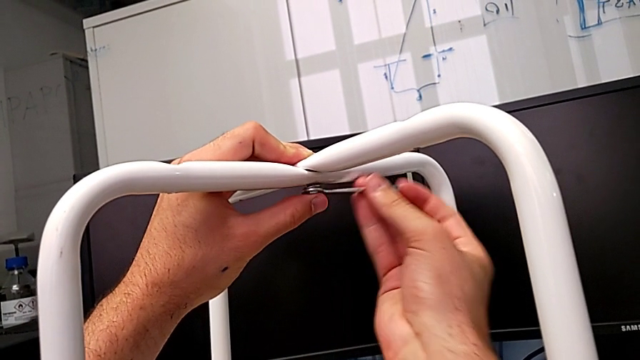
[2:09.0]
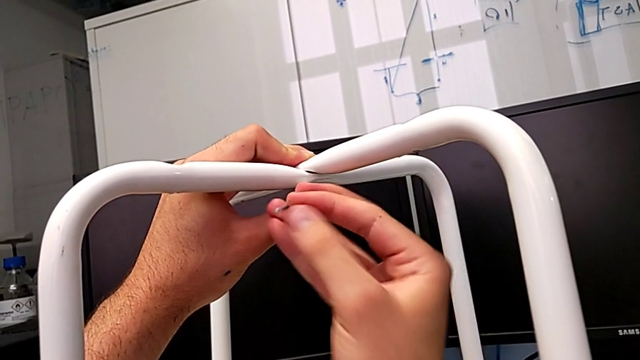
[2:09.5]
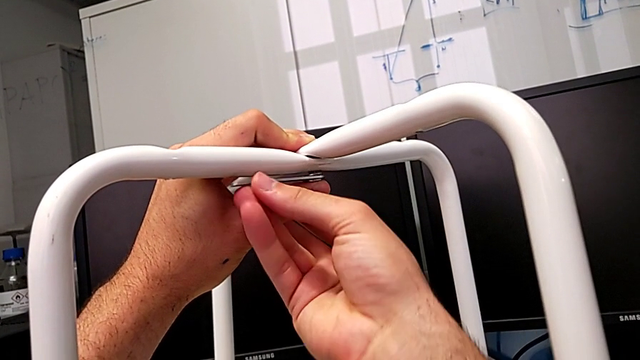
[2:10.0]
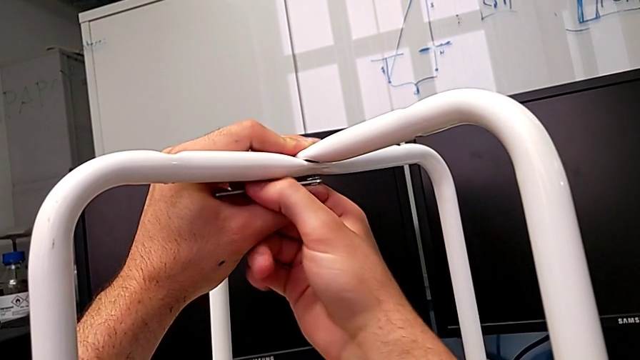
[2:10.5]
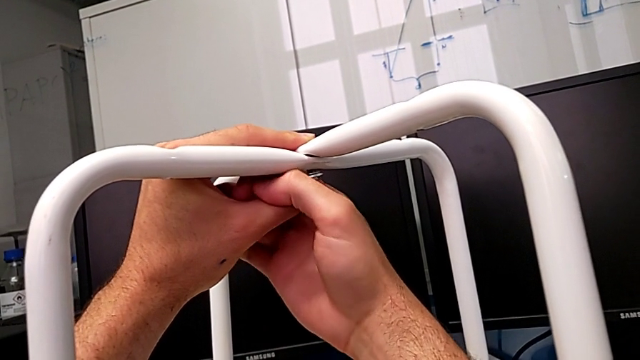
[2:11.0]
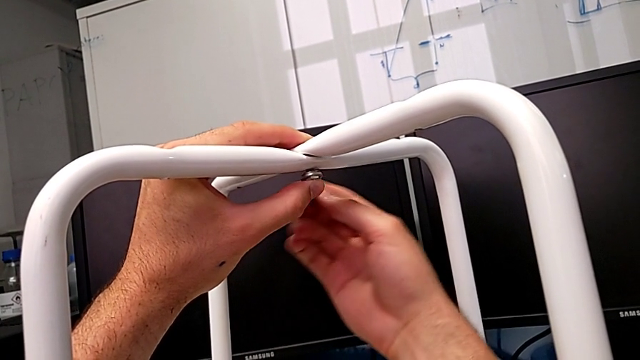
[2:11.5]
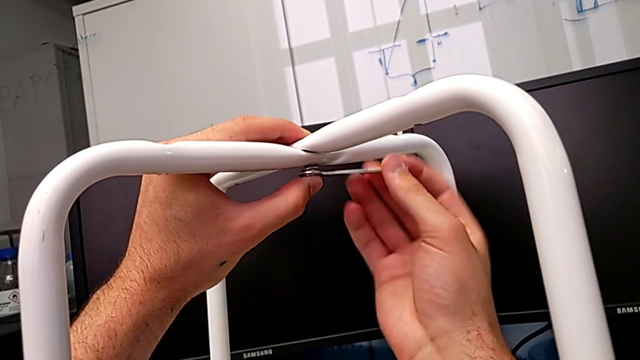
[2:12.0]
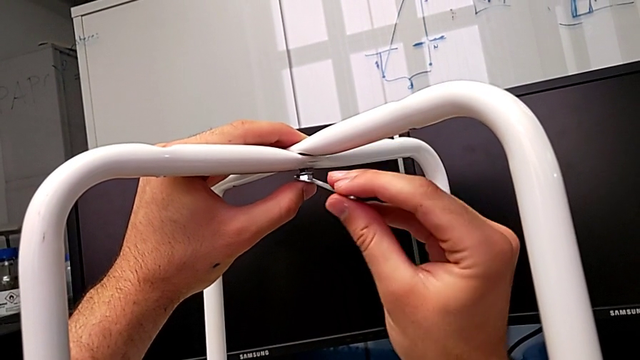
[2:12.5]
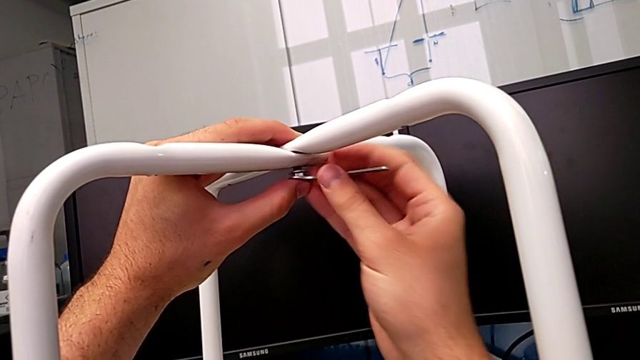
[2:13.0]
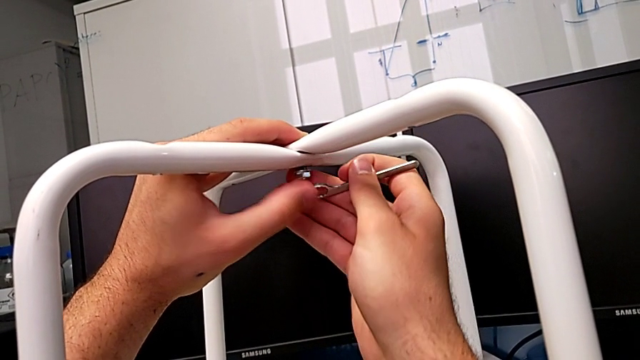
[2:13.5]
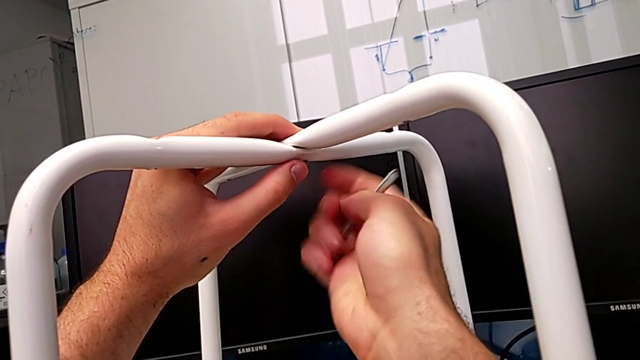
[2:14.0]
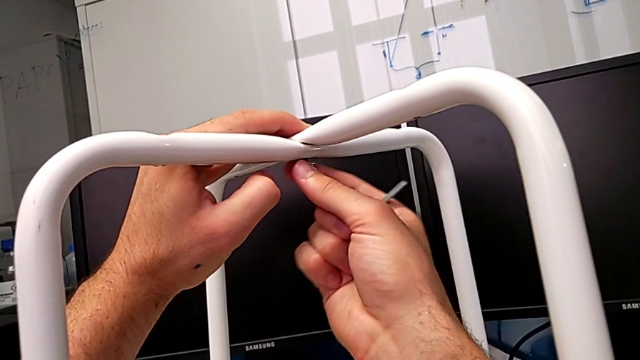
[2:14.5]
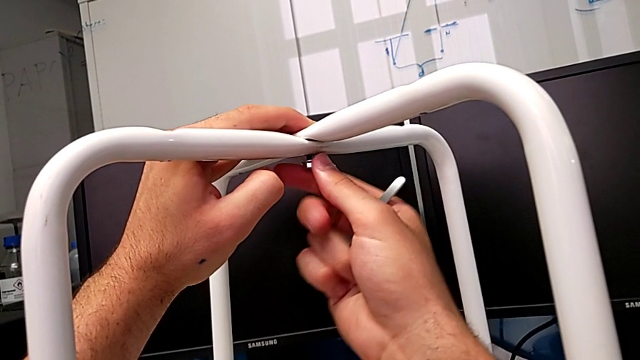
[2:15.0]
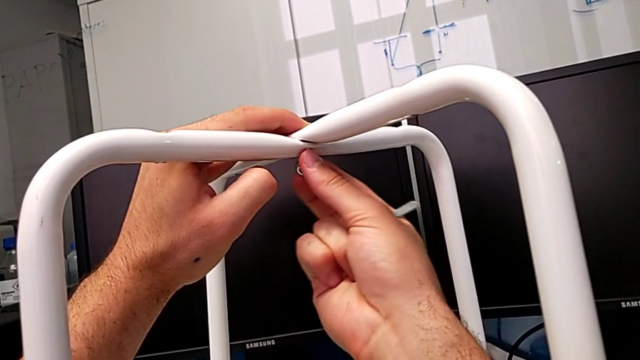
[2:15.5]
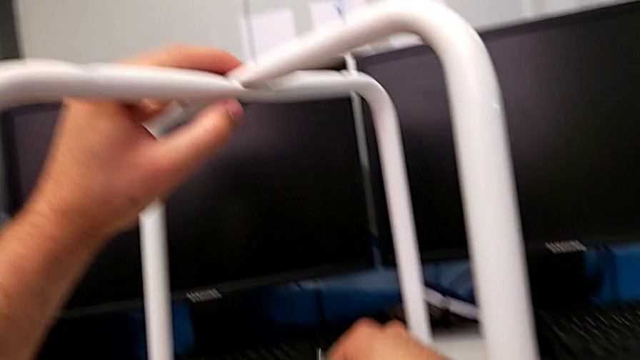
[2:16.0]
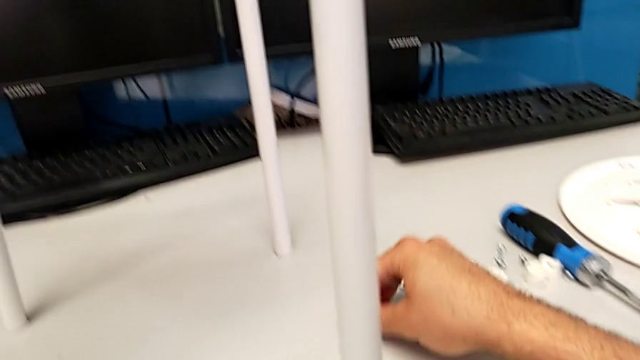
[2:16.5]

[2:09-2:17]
The camera wearer is disassembling the middle screw. They keep unscrewing the middle hex nut, withdraw the hexagonal wrench, grab the hex nut, unscrew the middle hex nut, withdraw it, place the hex socket head and place the hexagonal wrench.

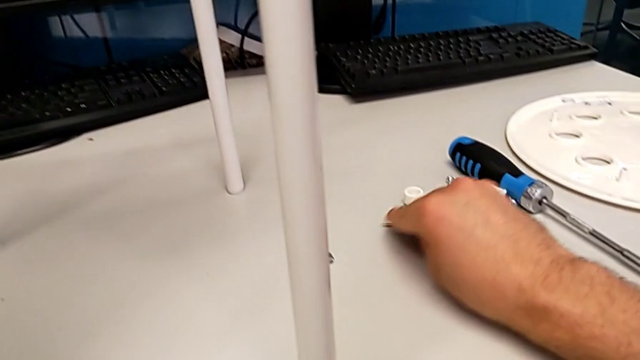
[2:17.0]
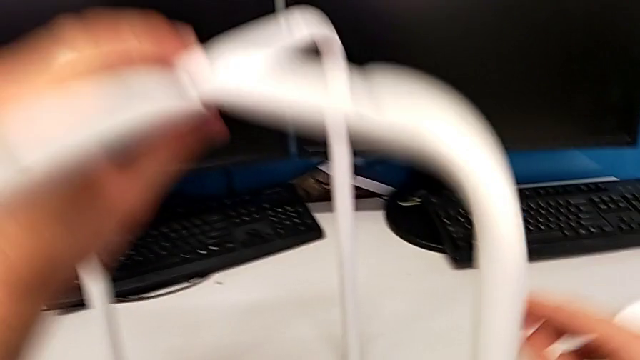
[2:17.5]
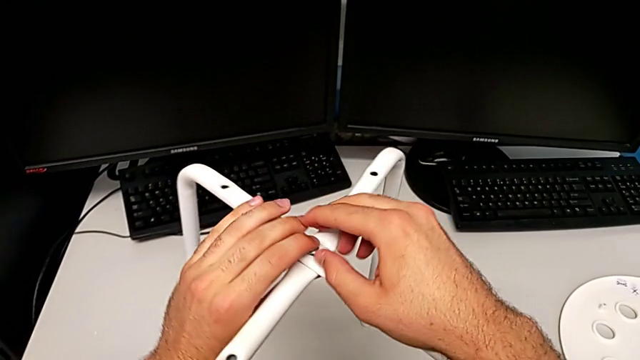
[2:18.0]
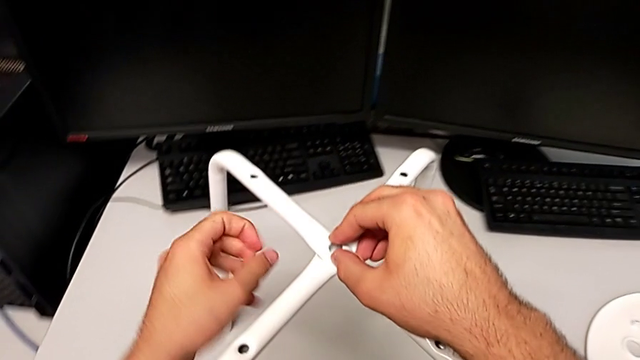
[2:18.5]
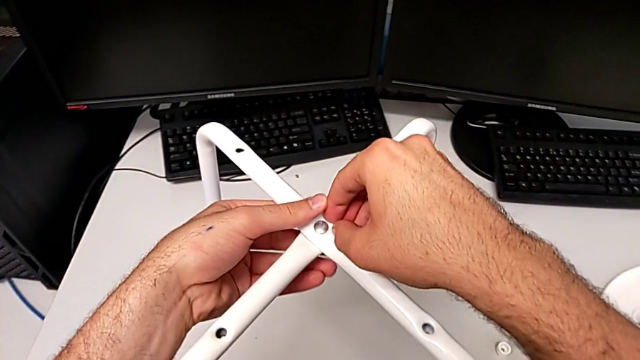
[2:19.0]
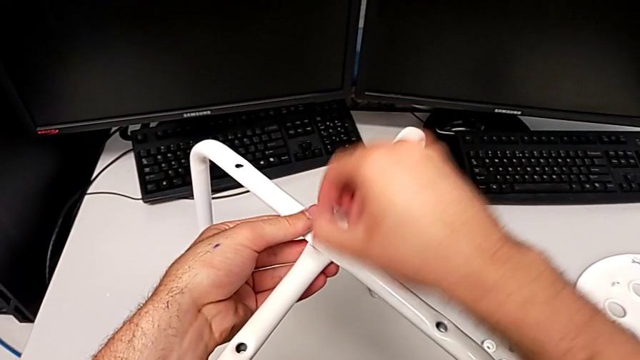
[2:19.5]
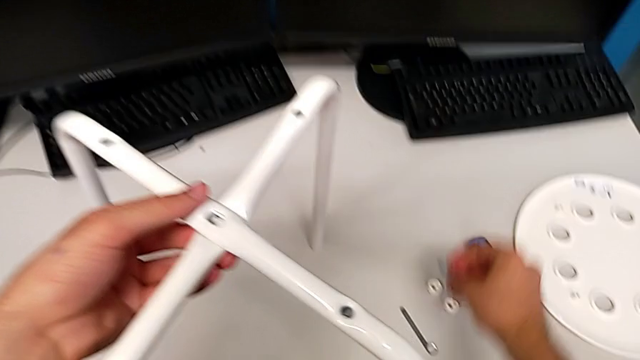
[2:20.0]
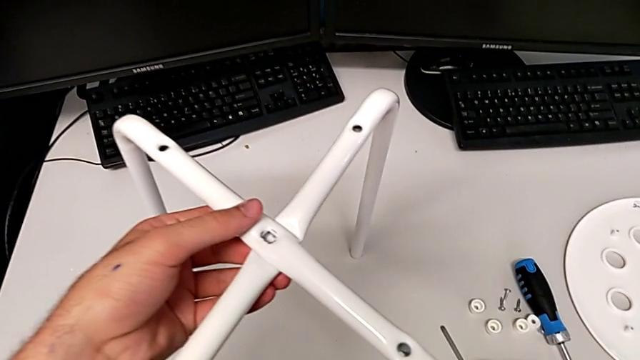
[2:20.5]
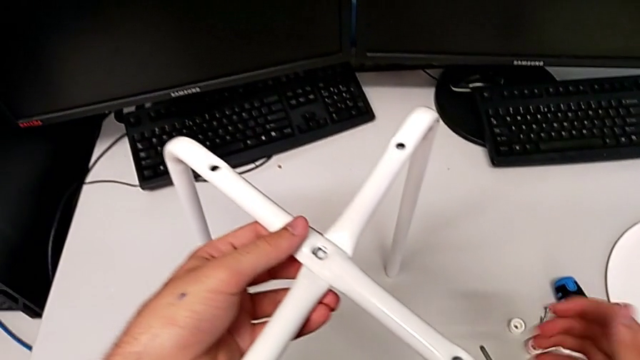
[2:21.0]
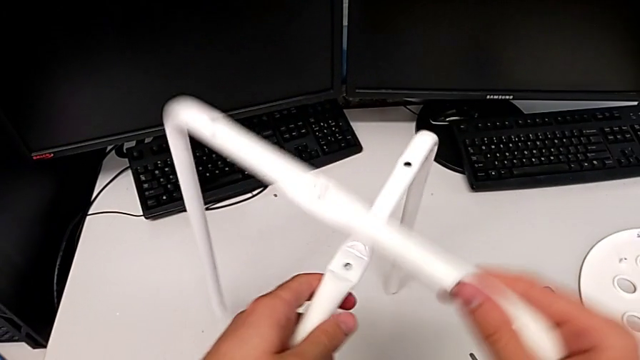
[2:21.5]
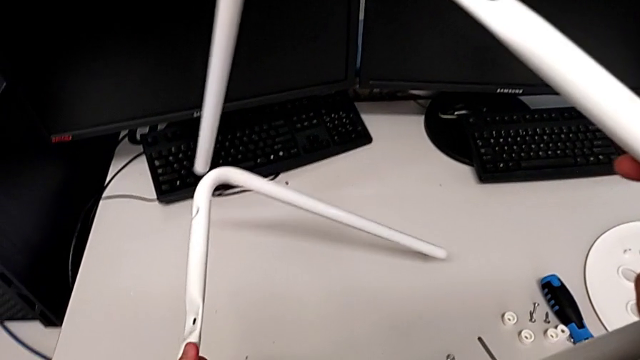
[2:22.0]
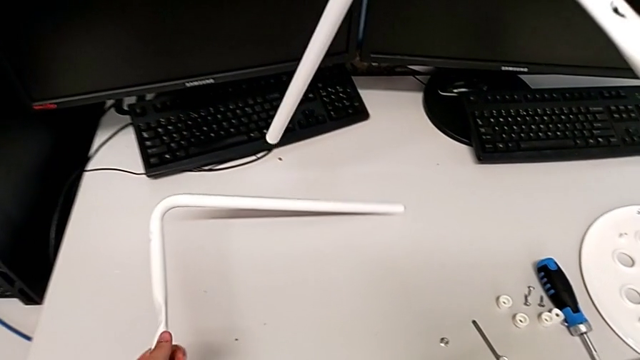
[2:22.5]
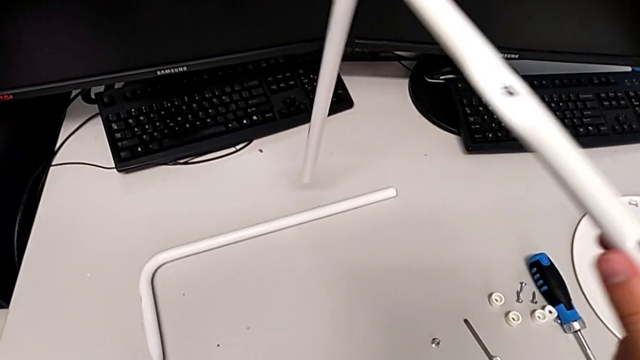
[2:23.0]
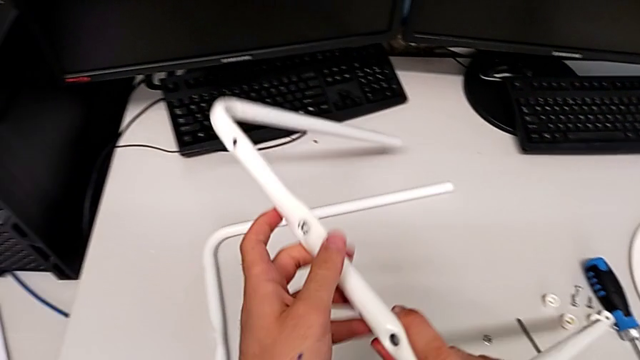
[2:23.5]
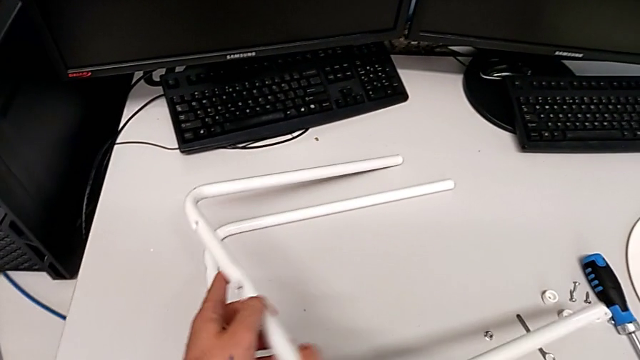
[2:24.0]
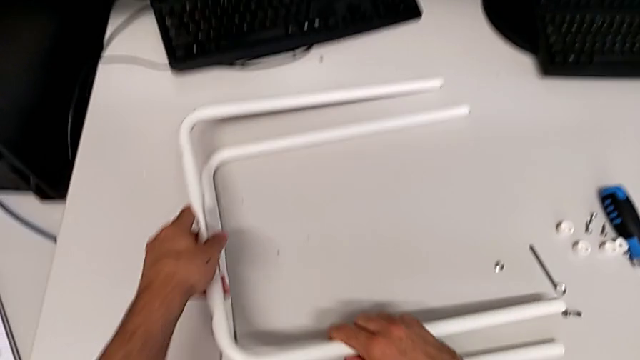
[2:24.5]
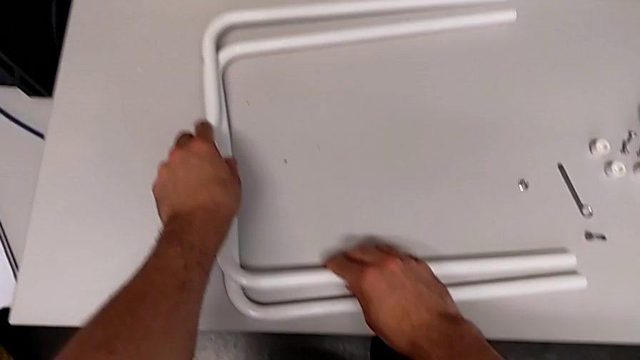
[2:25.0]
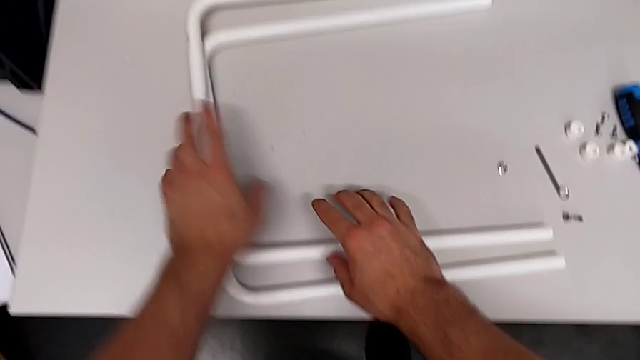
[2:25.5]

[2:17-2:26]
The camera wearer disassembles the legs. They approach the middle bolt, grab it, disassemble the bolt, place it, grab the leg, disassemble it and place it.
